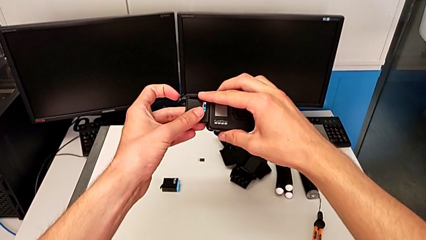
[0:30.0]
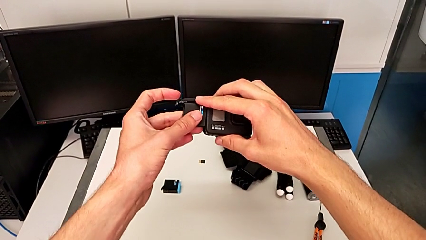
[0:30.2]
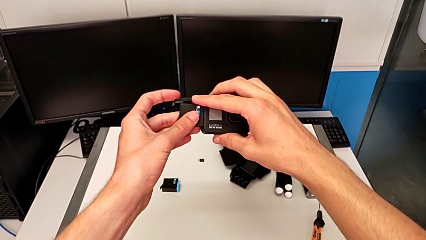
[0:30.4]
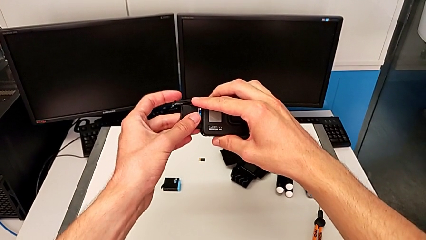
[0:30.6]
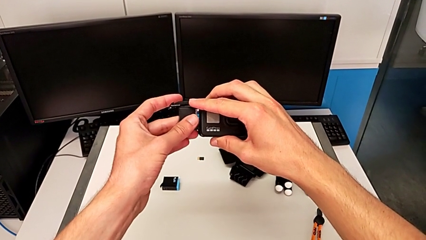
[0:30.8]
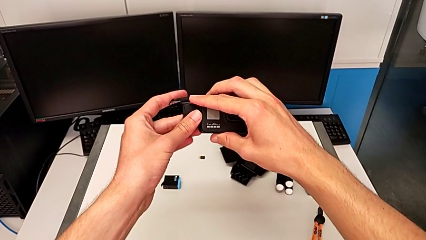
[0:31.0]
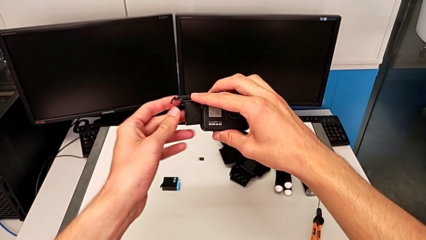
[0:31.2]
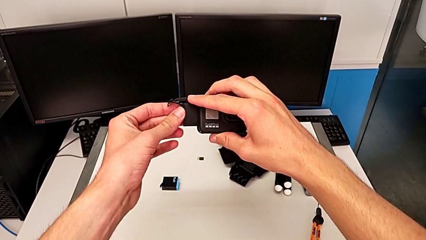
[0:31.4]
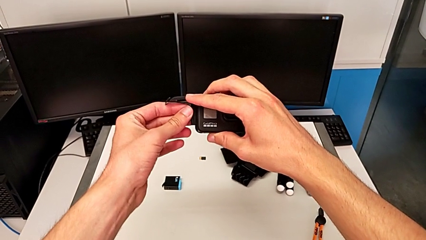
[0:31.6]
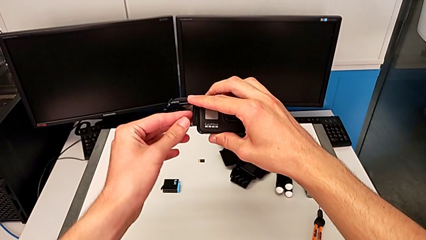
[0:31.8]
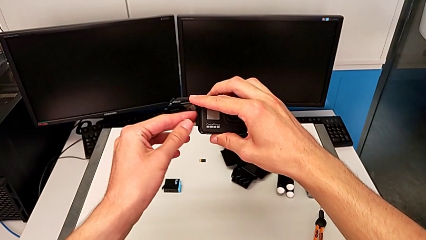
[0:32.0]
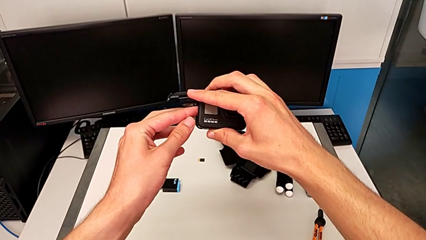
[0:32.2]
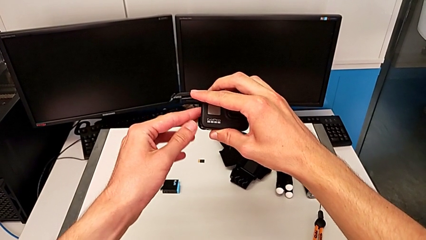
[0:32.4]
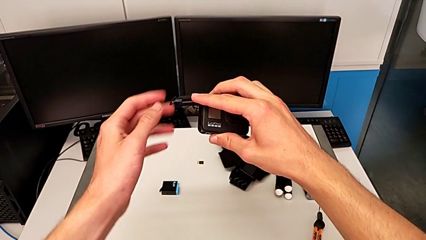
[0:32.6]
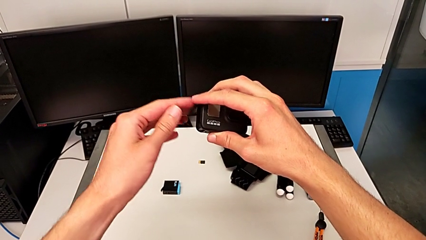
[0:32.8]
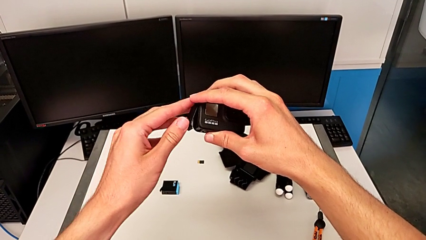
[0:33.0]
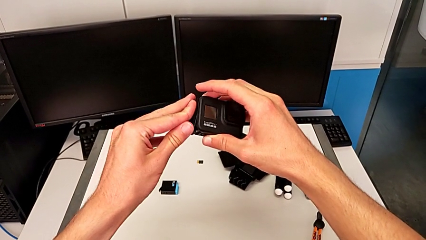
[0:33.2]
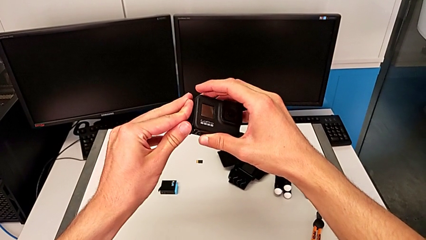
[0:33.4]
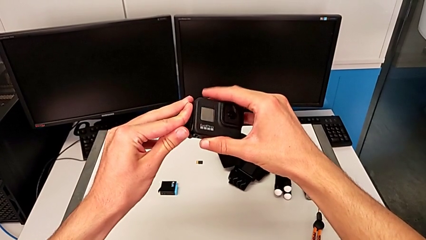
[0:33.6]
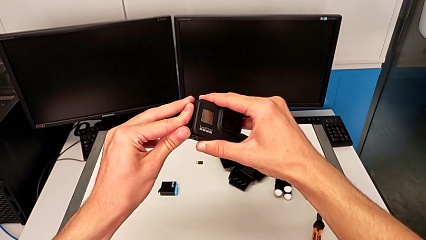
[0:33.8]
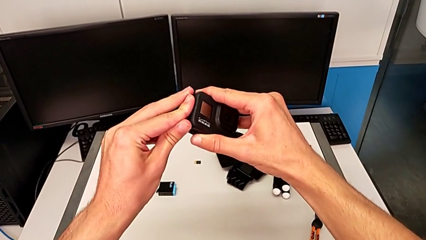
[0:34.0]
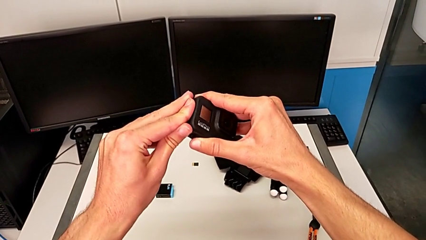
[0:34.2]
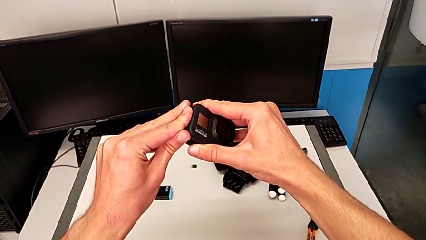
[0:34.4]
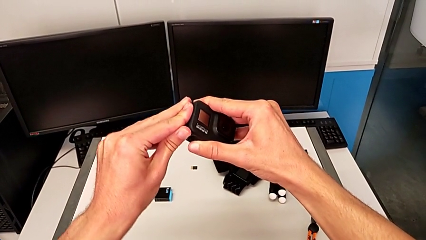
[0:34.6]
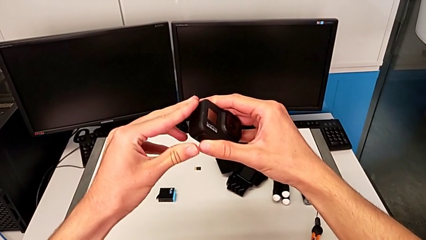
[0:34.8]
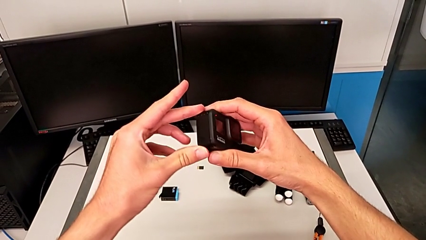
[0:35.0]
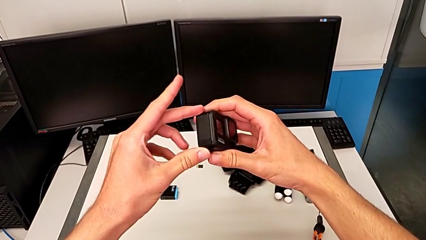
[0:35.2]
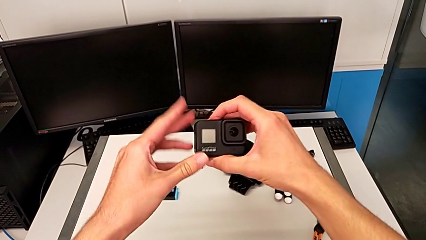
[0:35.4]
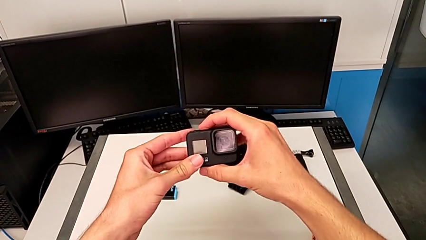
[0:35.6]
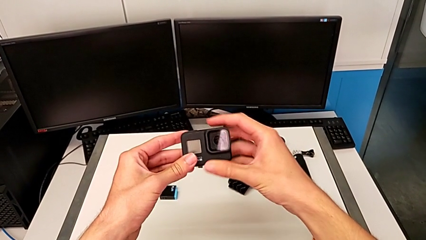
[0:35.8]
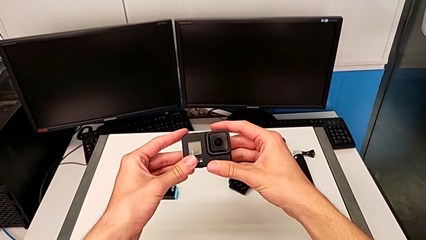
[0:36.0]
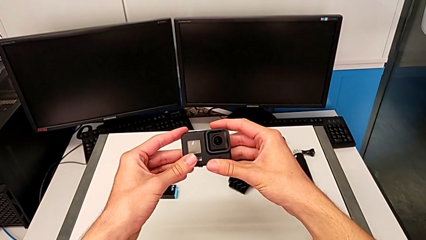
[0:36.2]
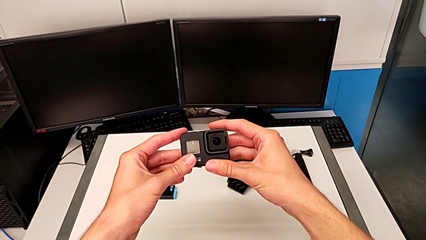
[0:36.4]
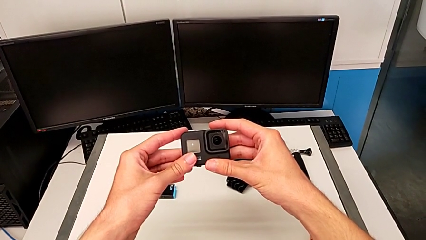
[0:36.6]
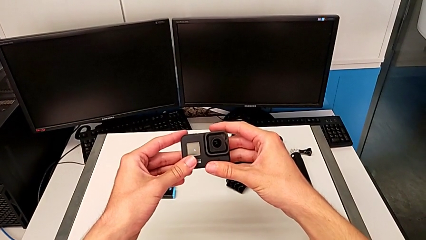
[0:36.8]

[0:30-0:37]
The camera wearer is exchanging the old battery for a new one in the GoPro. They insert the battery and close the battery door.

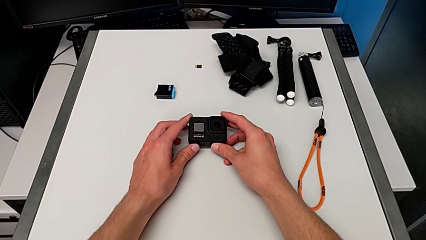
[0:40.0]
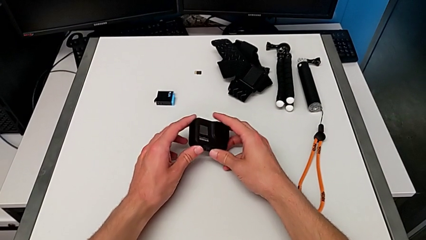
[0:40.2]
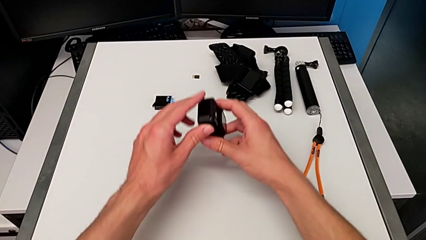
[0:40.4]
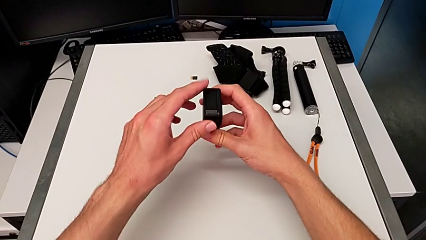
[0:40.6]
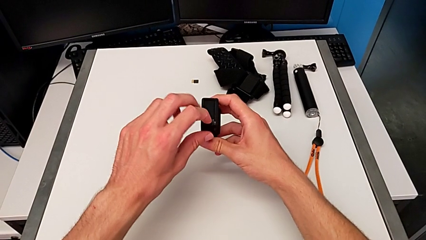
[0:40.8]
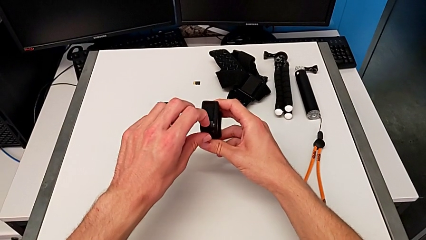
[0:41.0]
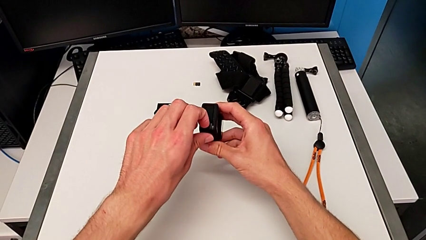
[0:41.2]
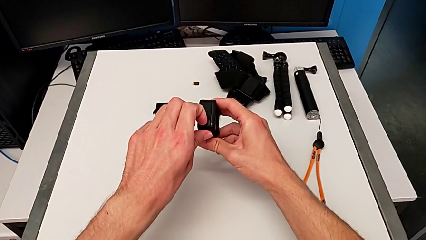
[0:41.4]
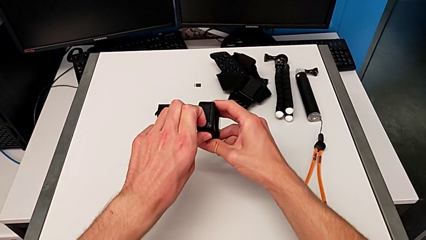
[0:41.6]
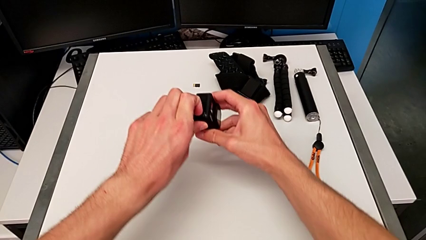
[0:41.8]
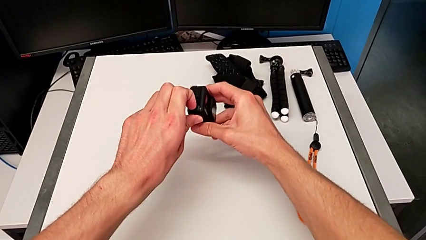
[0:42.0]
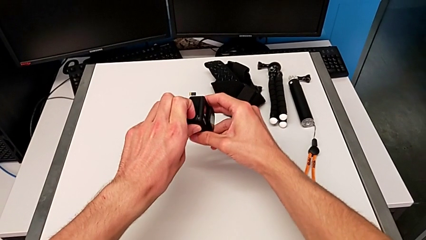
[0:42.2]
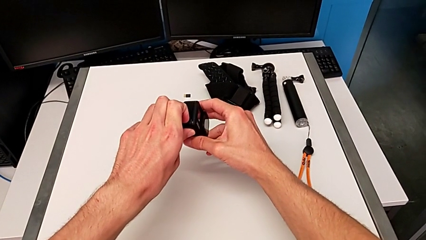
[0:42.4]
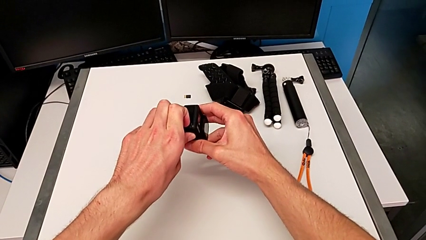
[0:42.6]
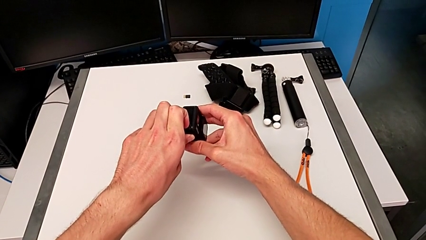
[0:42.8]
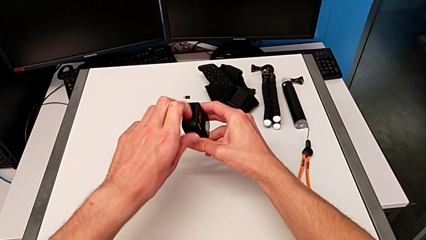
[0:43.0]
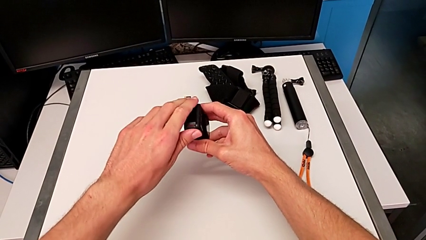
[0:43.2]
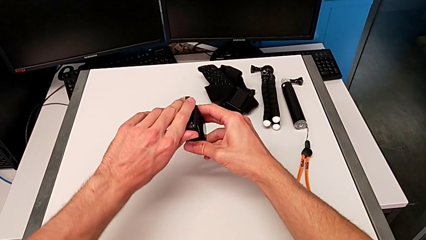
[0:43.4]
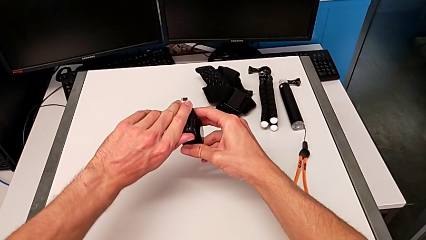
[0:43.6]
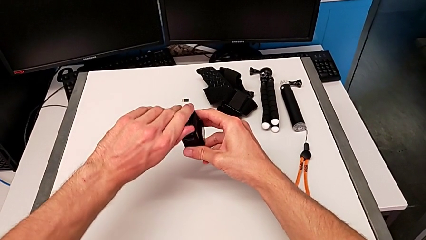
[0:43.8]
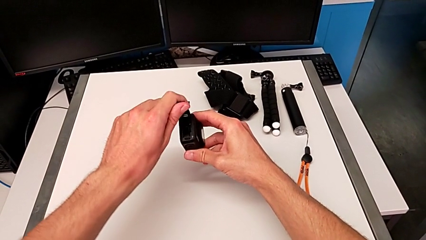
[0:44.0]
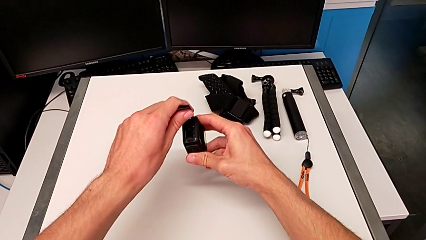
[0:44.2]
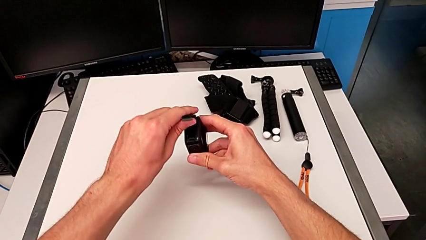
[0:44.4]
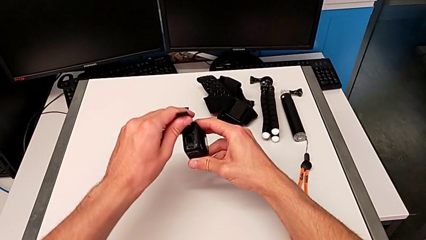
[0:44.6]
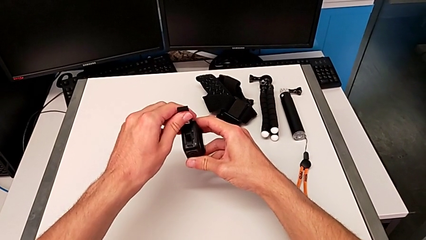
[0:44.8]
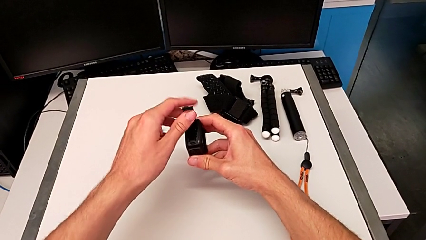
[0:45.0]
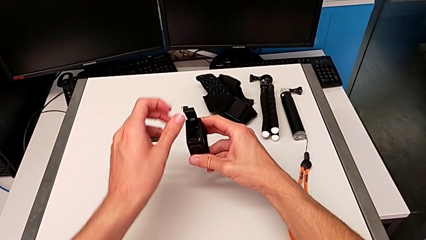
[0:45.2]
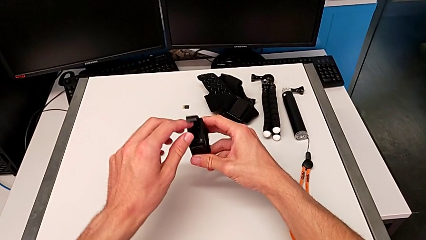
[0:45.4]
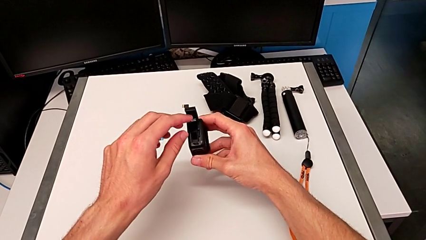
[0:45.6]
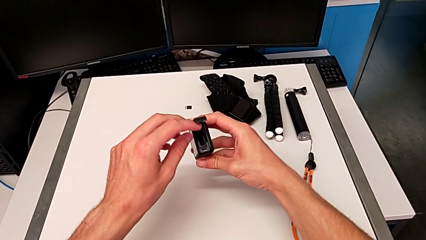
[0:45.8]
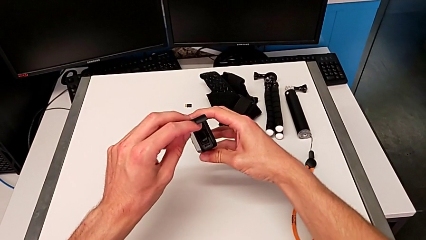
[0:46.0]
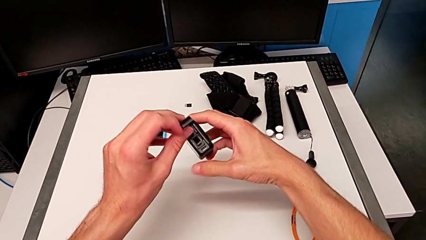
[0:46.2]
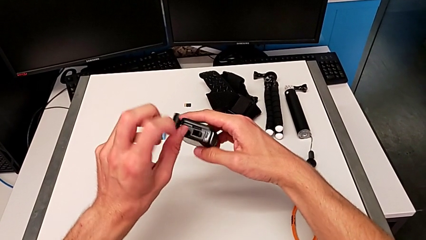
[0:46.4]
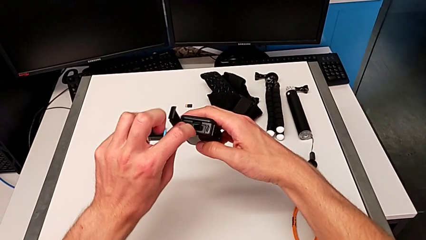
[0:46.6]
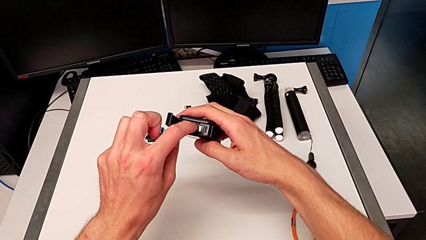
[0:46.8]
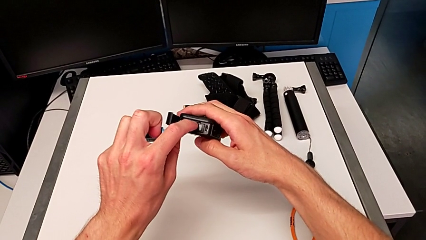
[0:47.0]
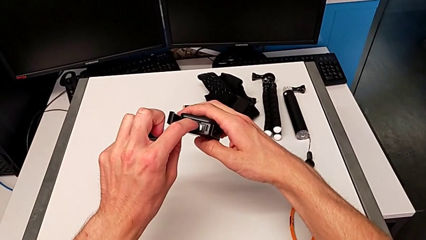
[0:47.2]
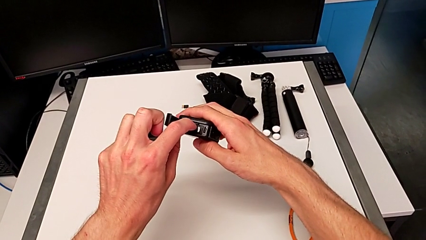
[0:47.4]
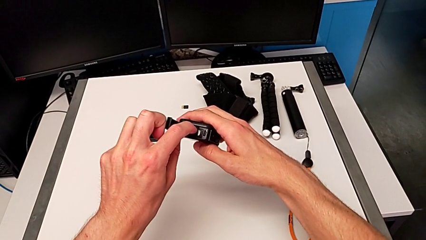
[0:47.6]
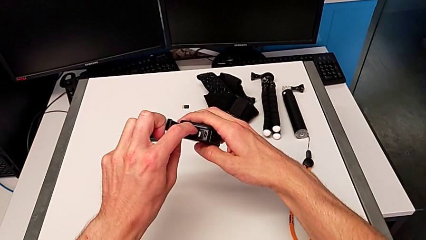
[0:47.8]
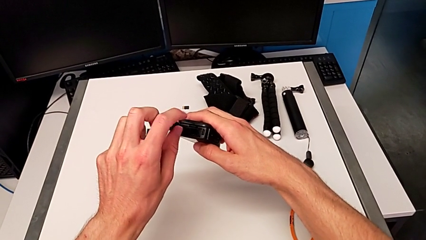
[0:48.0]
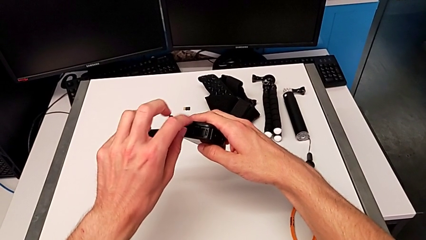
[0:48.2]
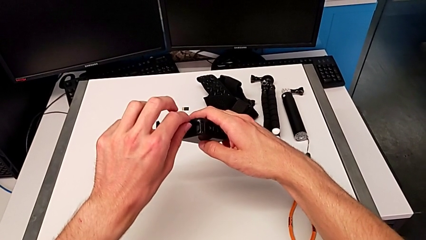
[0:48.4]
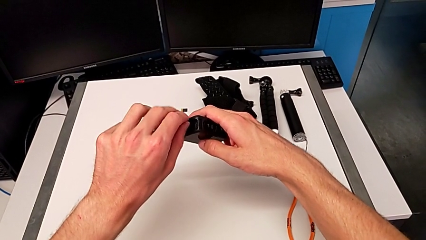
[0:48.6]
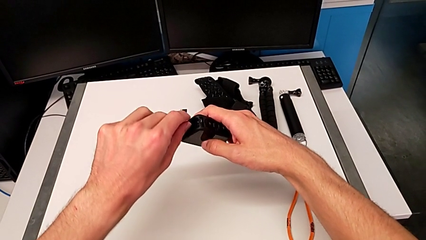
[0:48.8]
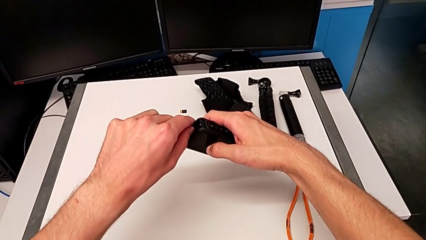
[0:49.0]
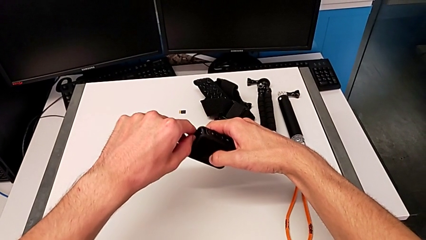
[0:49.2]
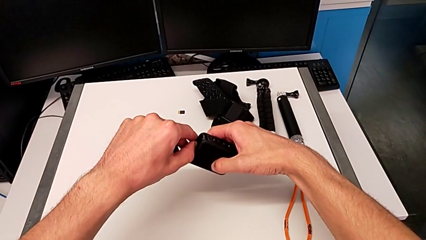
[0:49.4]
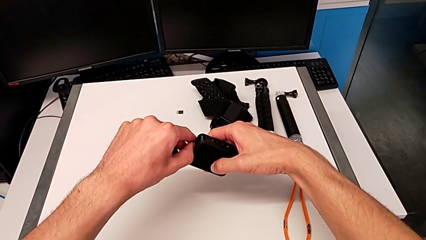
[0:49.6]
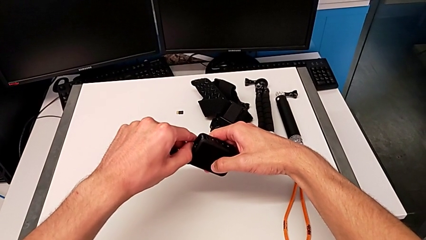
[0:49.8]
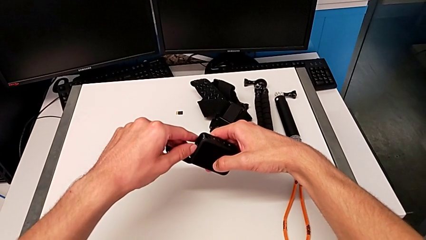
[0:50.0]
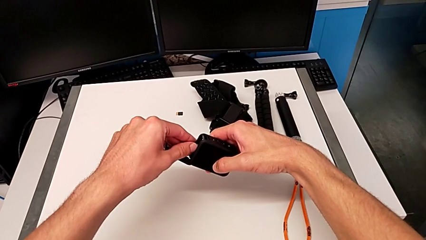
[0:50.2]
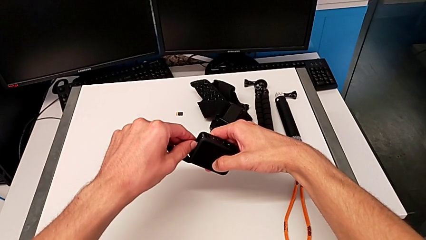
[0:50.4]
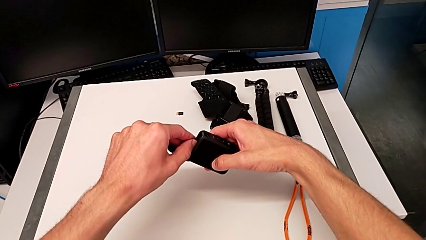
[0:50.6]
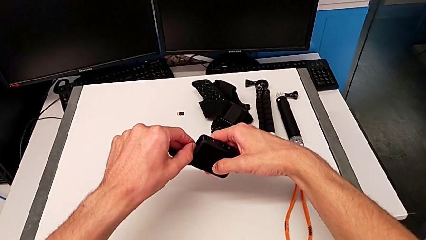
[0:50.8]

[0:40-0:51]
The camera wearer is exchanging an old SD card for a new one in the GoPro. They open the battery door, hold it, push the SD card and withdraw it.
